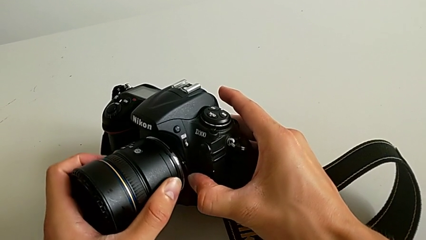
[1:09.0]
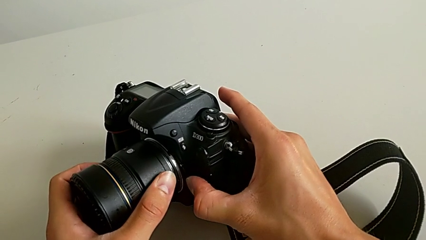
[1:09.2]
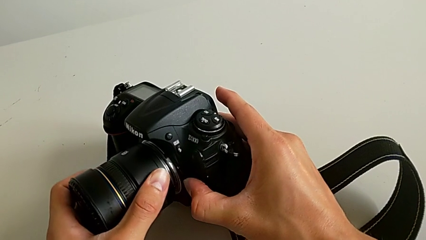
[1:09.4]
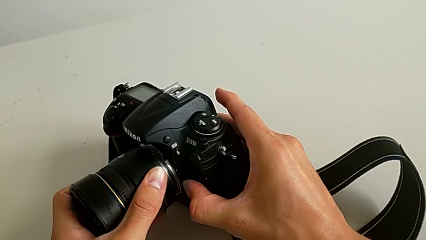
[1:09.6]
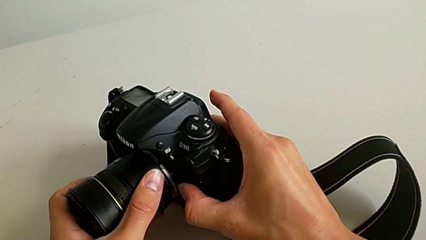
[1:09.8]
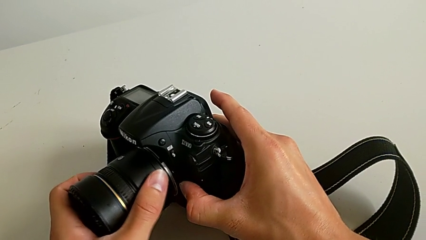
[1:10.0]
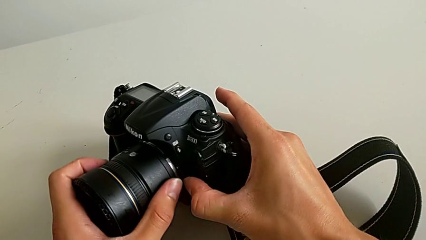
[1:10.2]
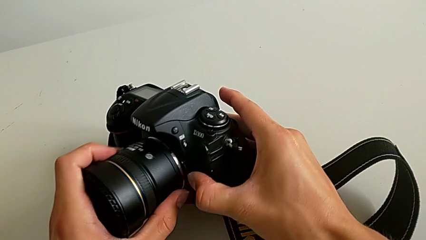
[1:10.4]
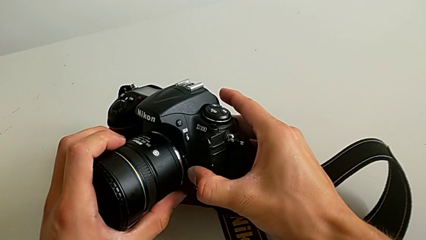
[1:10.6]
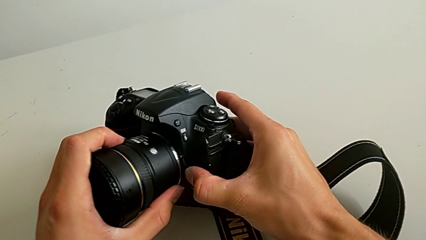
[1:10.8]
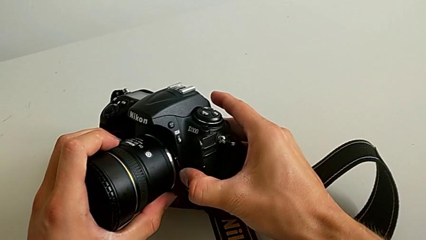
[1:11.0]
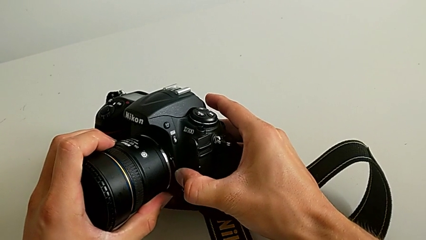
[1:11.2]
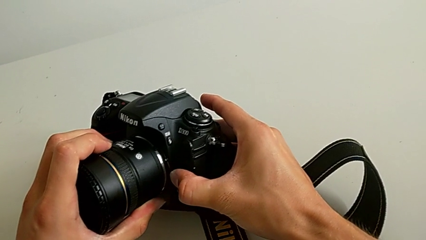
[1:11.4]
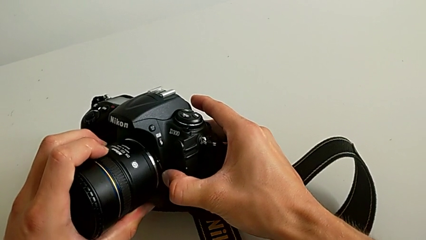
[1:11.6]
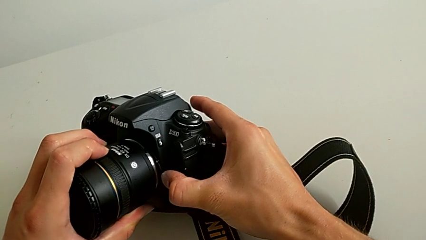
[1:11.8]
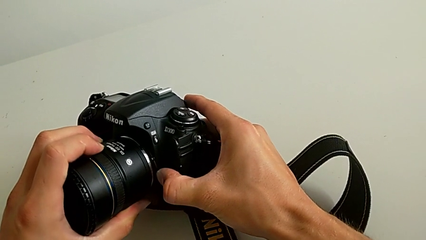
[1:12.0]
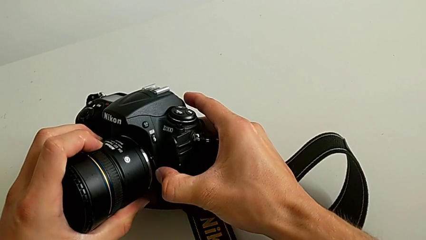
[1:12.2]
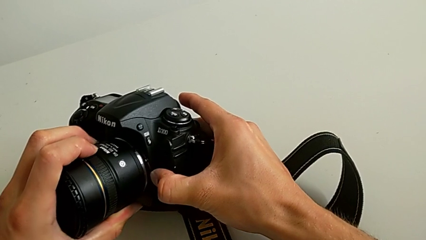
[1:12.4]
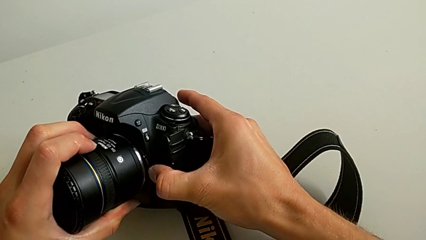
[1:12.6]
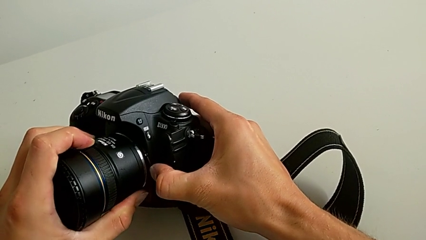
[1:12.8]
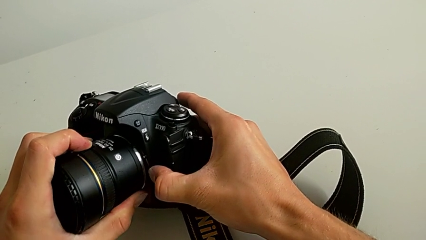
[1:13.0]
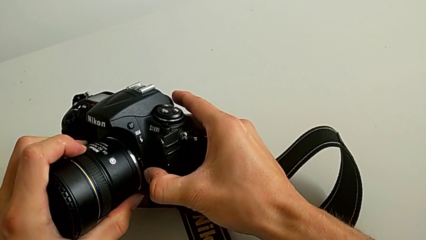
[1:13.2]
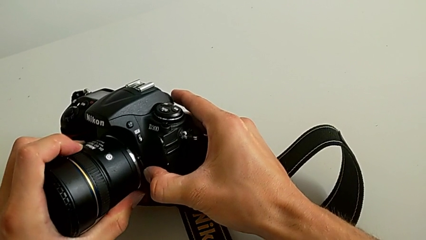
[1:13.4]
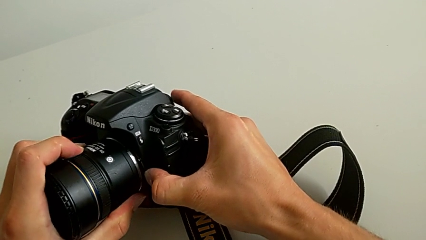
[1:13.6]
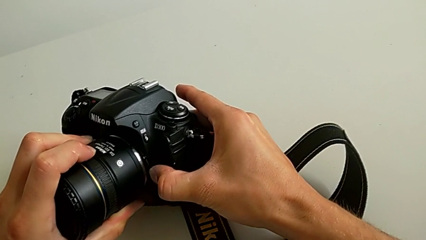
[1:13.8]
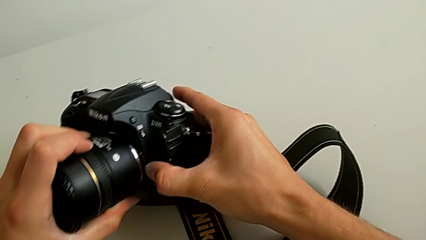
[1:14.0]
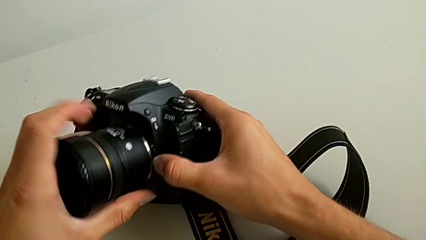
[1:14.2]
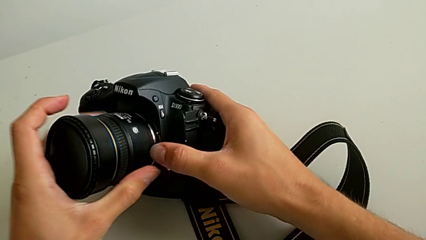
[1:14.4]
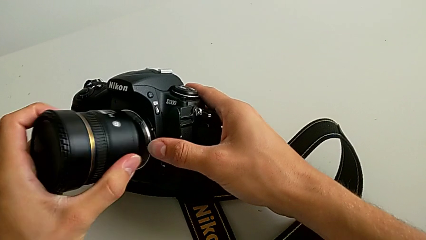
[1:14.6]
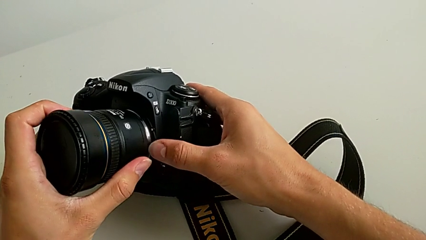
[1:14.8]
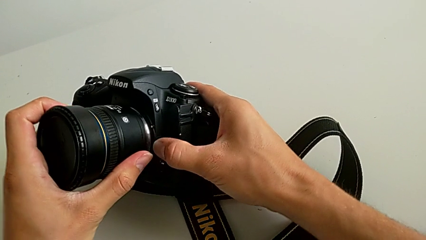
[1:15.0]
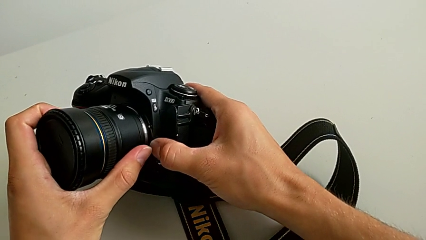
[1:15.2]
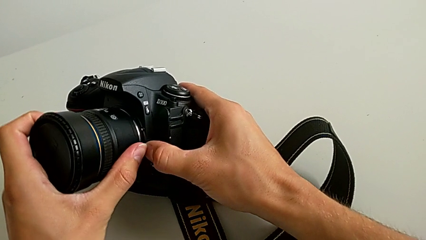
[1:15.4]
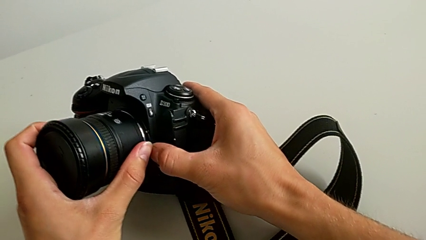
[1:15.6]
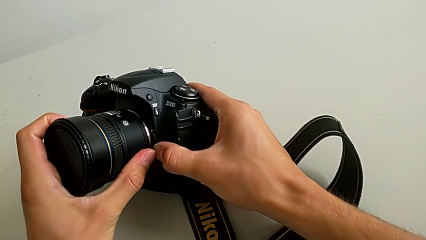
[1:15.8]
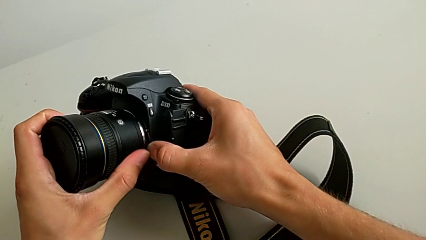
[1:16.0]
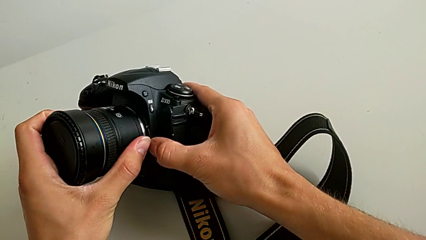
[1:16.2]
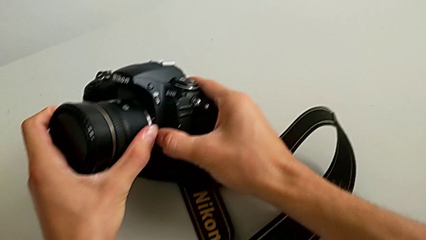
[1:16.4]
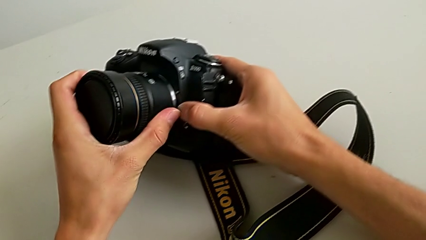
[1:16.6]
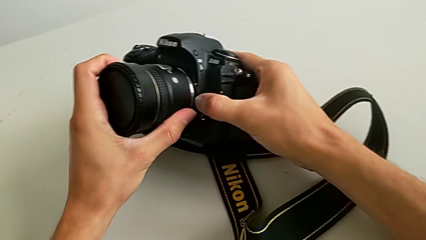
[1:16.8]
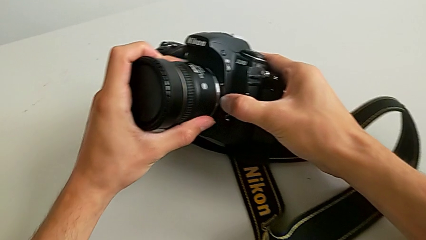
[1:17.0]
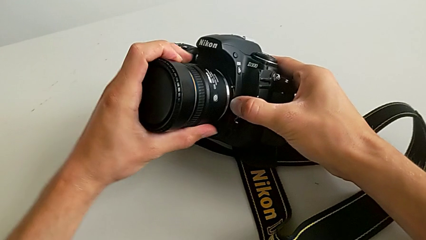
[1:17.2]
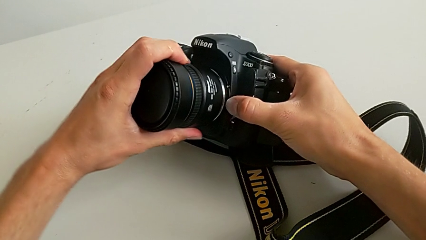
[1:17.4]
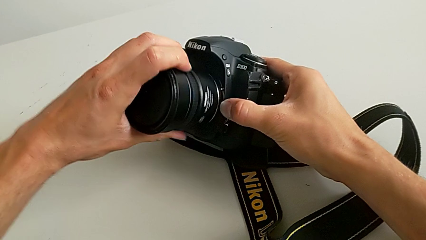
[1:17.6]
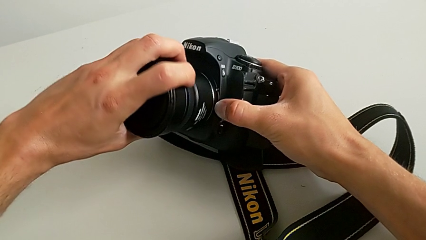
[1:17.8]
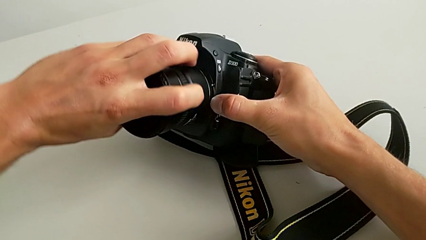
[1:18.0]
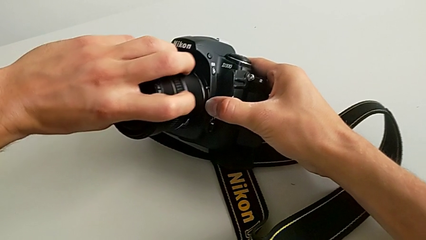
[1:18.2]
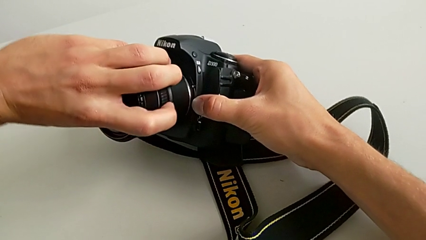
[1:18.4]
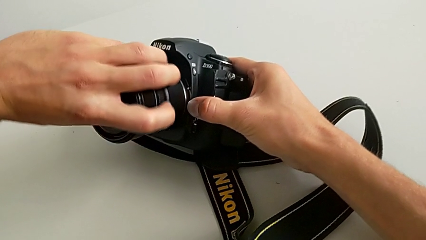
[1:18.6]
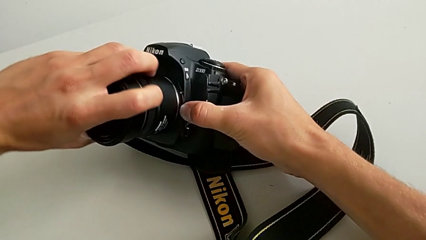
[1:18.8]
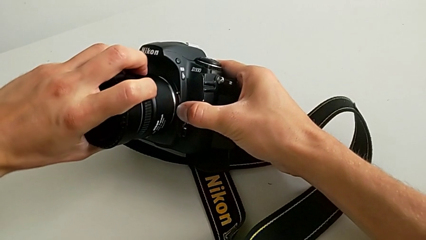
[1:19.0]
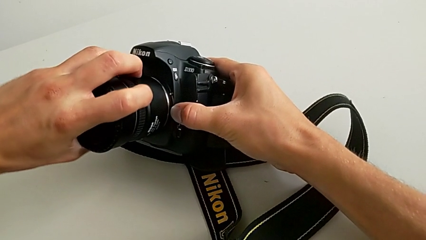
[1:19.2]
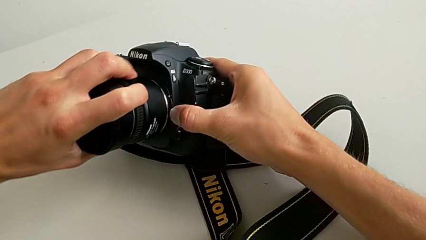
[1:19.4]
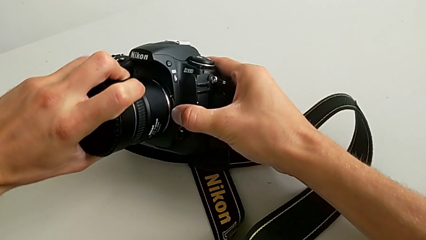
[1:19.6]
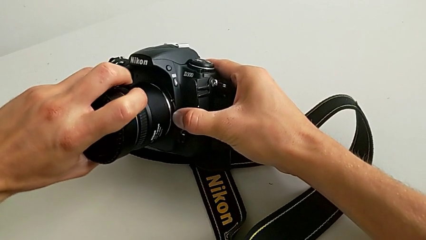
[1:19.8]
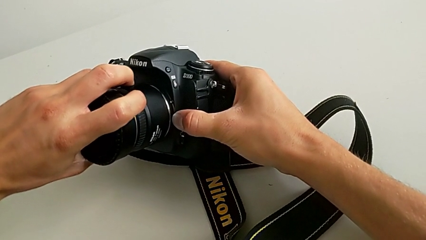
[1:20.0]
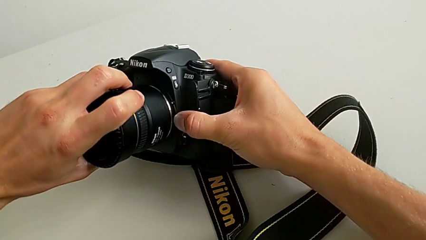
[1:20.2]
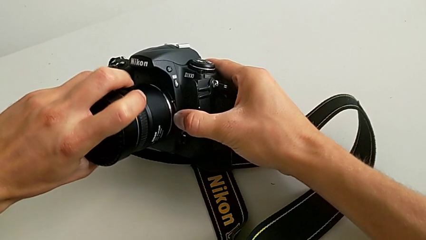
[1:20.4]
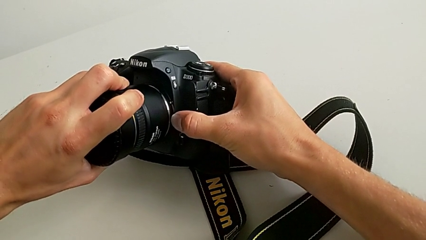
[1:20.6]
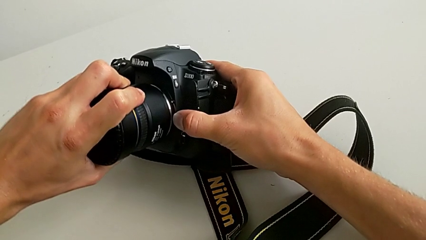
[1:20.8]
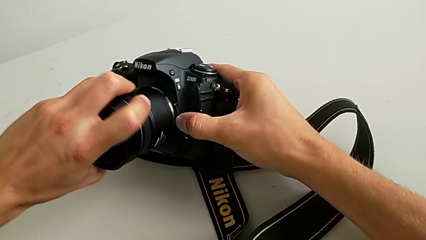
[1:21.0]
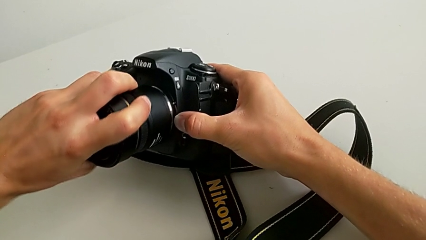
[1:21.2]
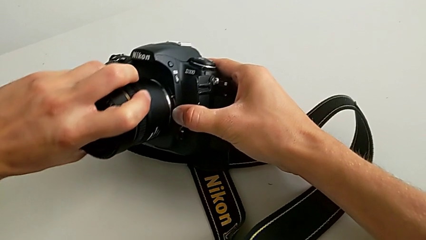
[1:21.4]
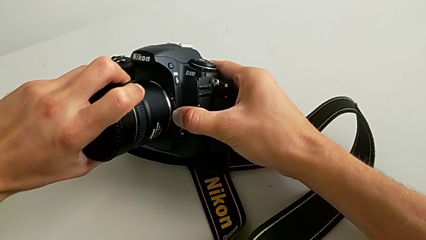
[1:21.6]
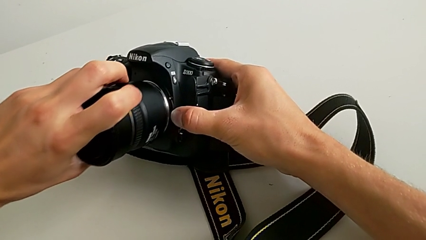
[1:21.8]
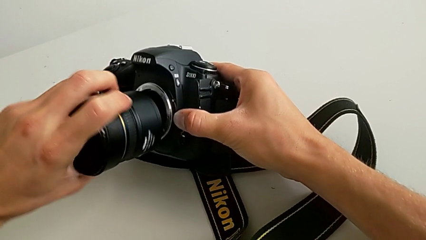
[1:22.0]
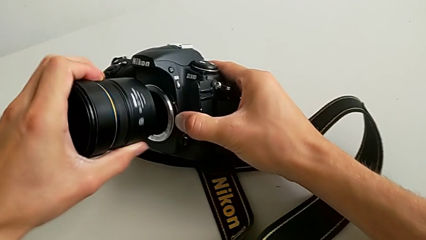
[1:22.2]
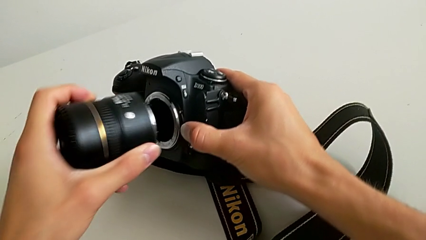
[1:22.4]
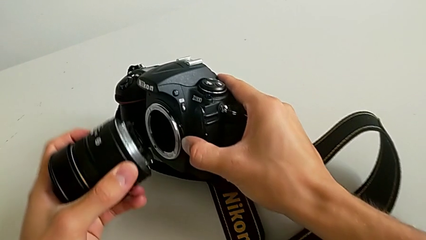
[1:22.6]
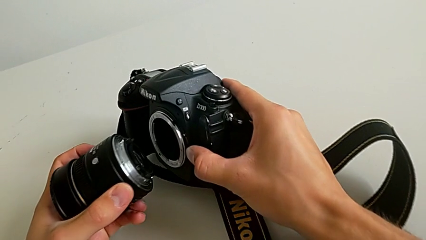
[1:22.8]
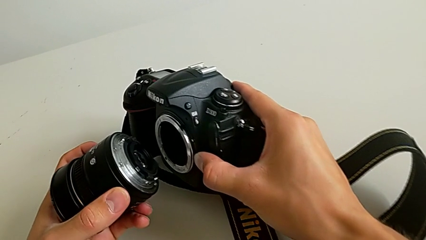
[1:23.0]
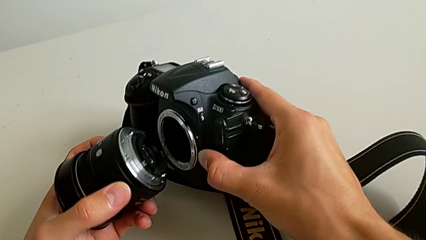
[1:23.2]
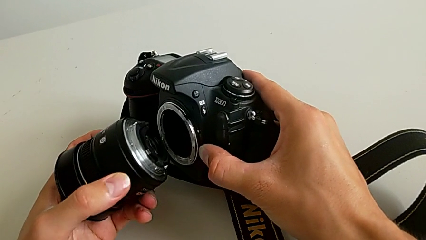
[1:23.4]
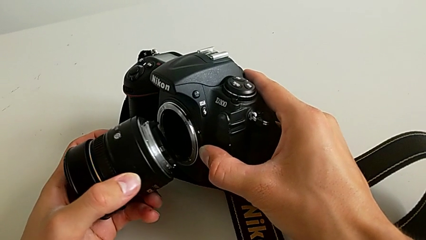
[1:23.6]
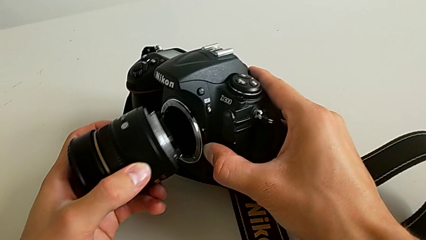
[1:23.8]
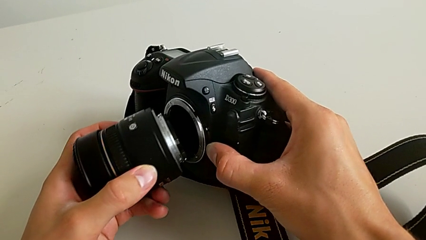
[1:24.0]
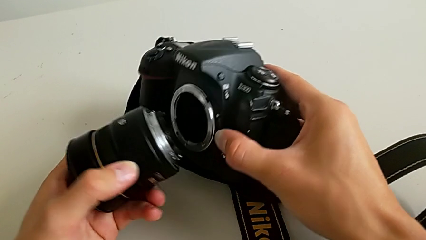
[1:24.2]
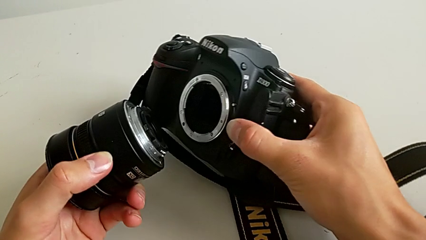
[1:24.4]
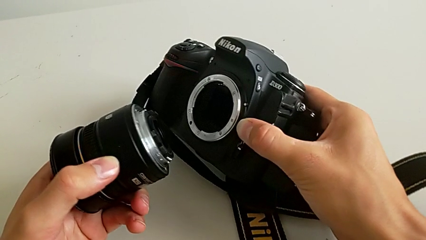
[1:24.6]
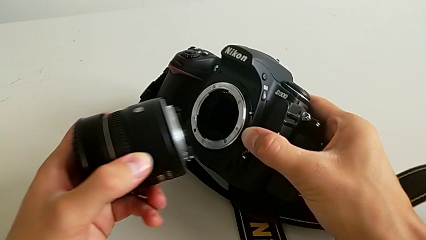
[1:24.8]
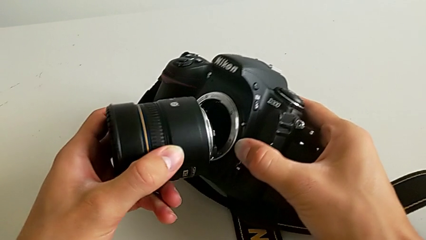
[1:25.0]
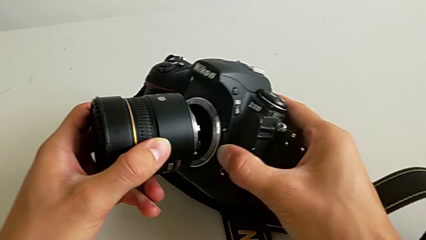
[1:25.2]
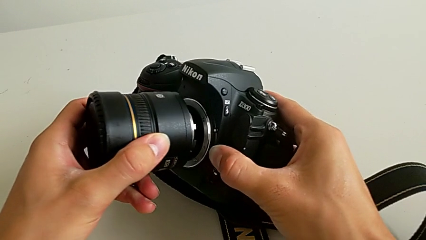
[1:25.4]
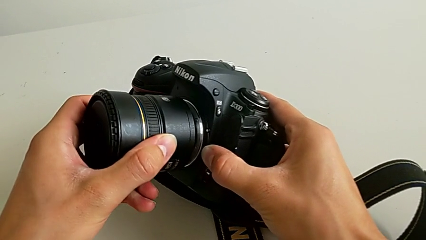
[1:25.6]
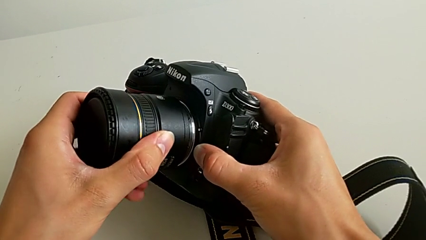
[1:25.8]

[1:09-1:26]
The camera wearer is attaching the lens of the DSLR camera. They keep holding the button, rotate the lens, press the release button with the right hand, withdraw the lens and inspect it.
